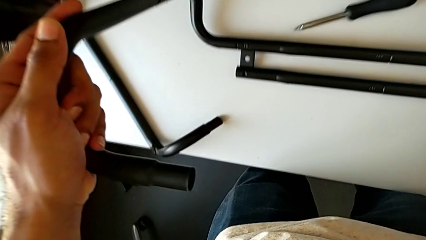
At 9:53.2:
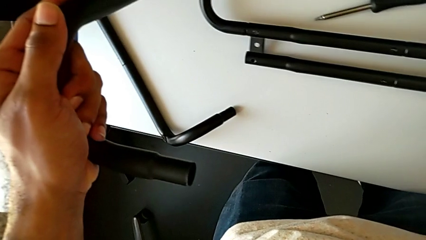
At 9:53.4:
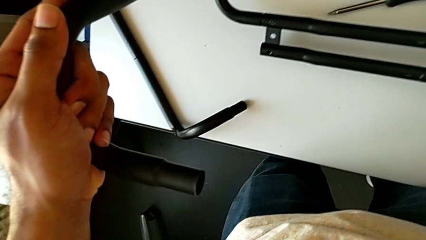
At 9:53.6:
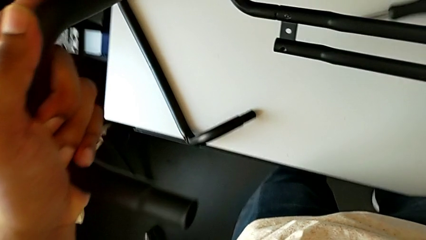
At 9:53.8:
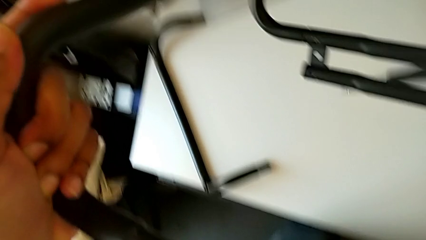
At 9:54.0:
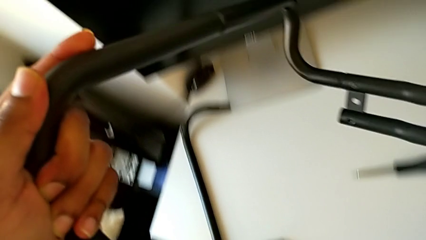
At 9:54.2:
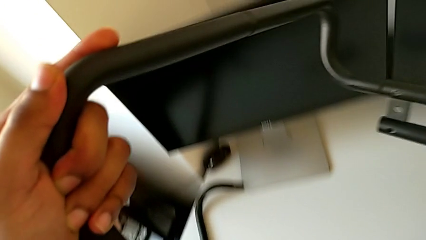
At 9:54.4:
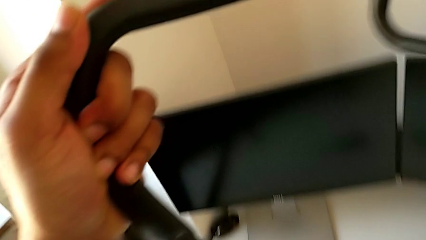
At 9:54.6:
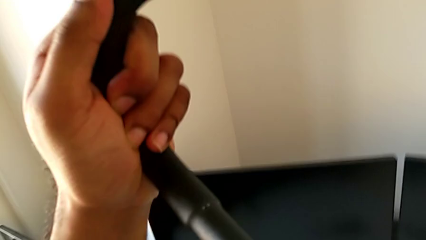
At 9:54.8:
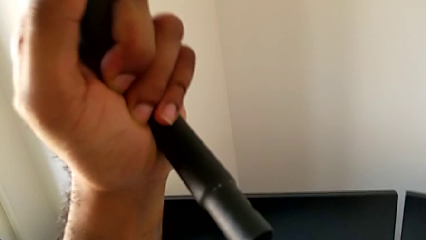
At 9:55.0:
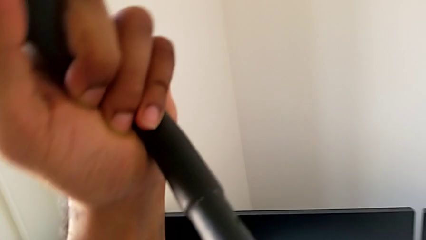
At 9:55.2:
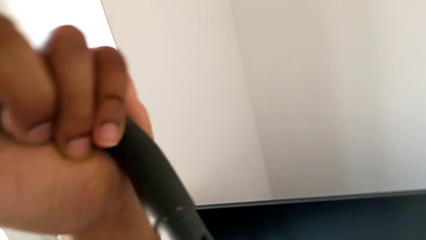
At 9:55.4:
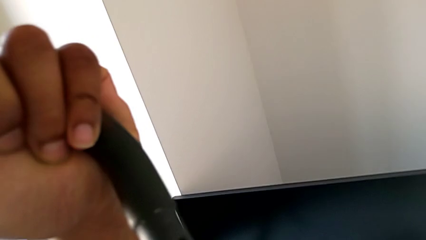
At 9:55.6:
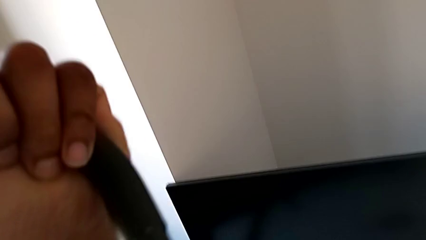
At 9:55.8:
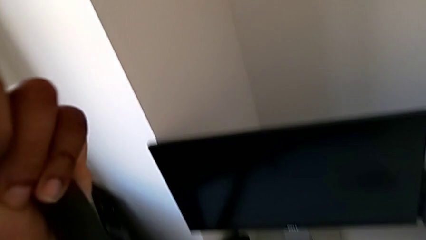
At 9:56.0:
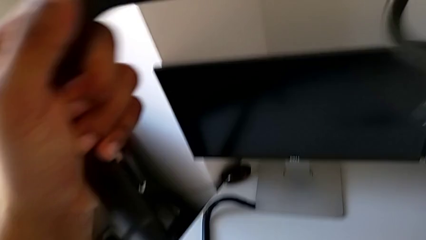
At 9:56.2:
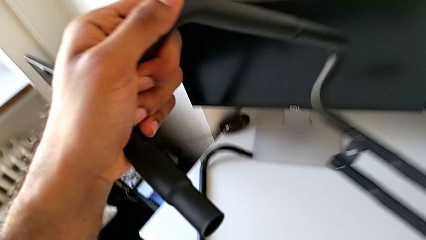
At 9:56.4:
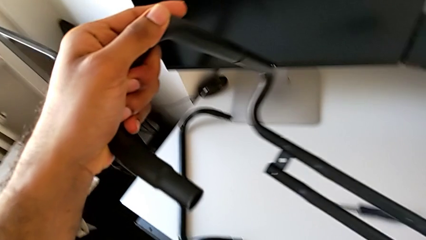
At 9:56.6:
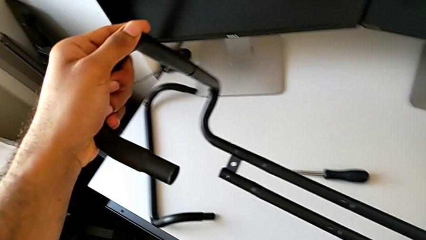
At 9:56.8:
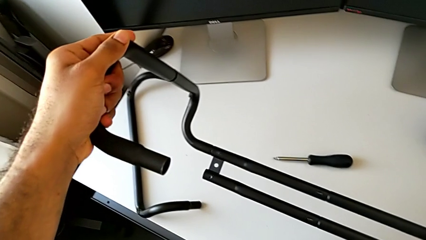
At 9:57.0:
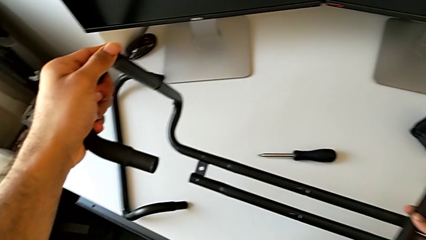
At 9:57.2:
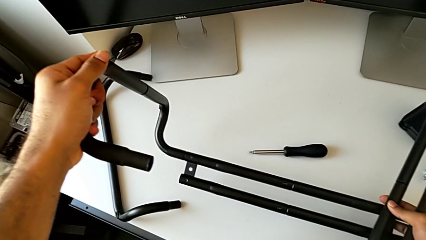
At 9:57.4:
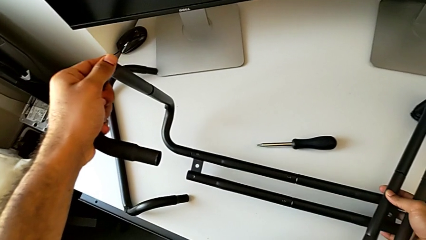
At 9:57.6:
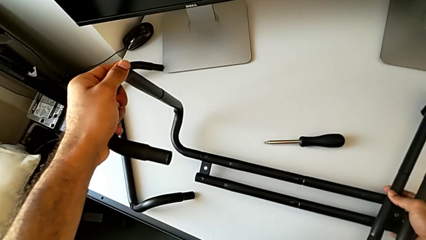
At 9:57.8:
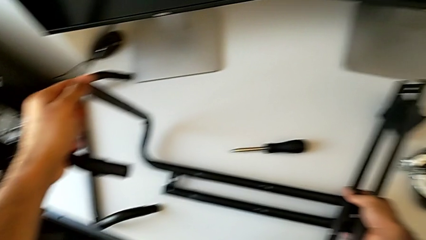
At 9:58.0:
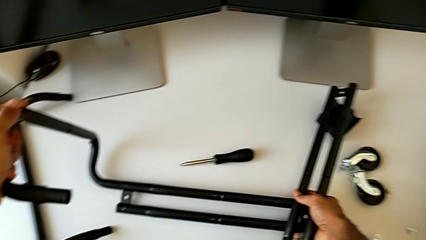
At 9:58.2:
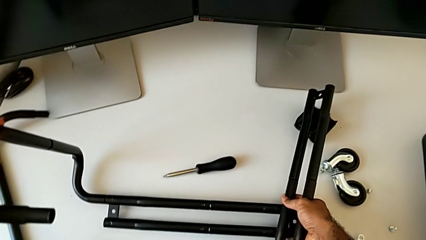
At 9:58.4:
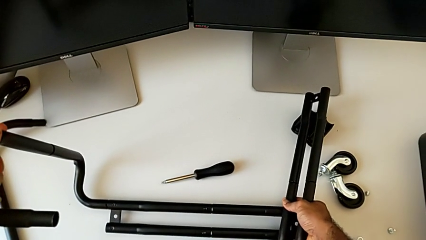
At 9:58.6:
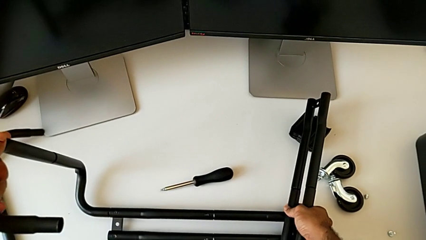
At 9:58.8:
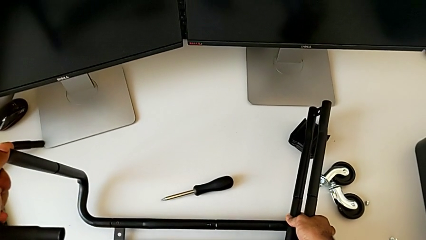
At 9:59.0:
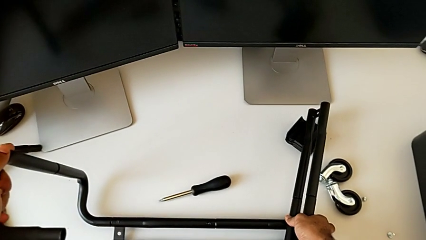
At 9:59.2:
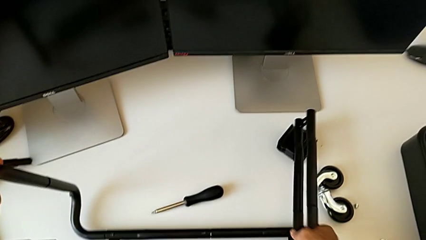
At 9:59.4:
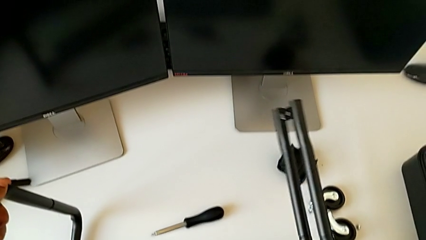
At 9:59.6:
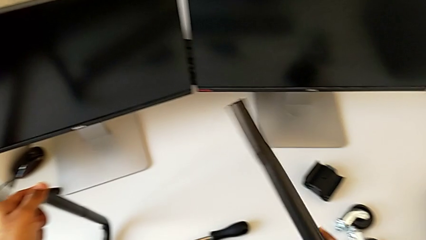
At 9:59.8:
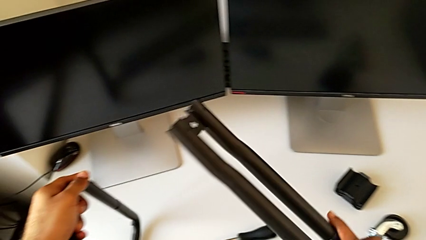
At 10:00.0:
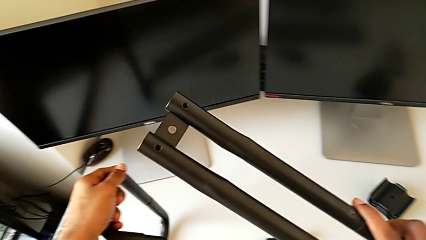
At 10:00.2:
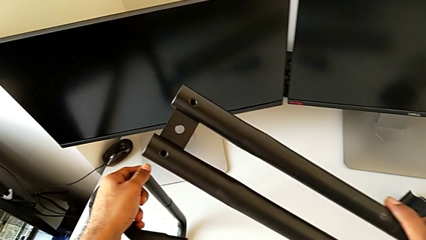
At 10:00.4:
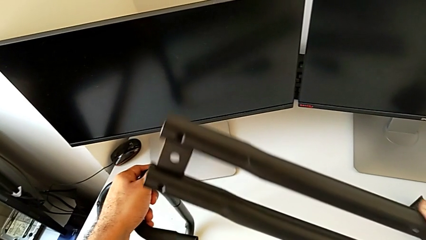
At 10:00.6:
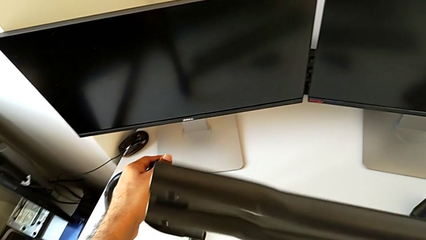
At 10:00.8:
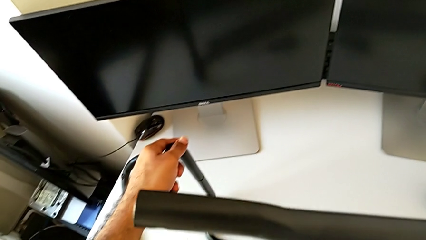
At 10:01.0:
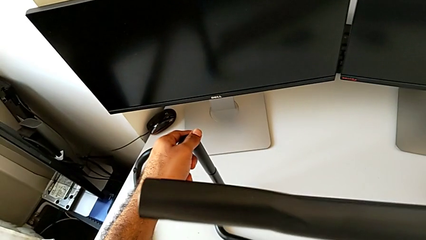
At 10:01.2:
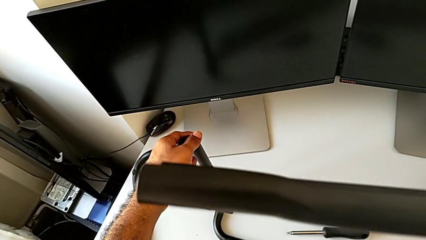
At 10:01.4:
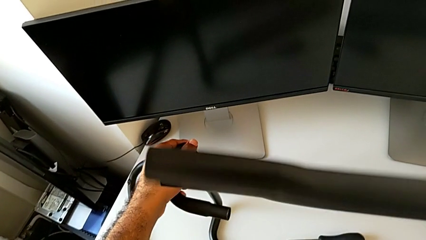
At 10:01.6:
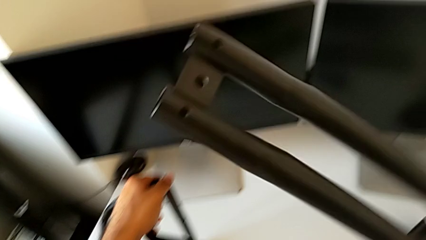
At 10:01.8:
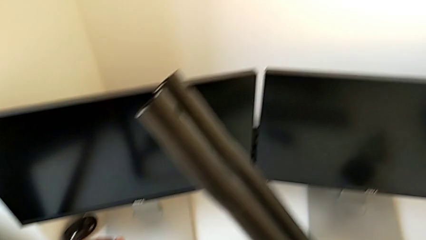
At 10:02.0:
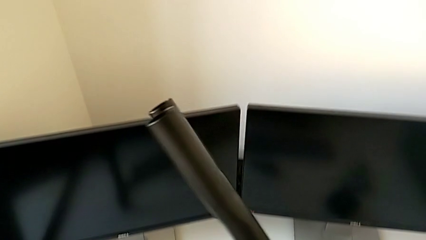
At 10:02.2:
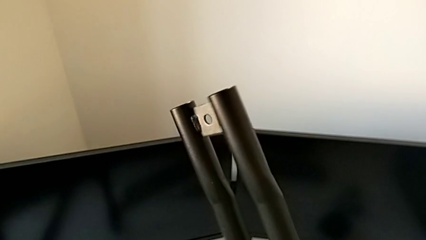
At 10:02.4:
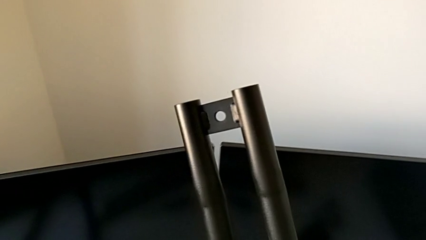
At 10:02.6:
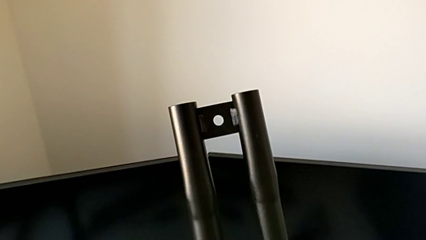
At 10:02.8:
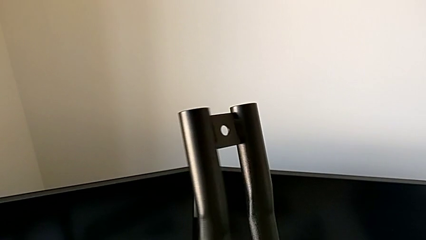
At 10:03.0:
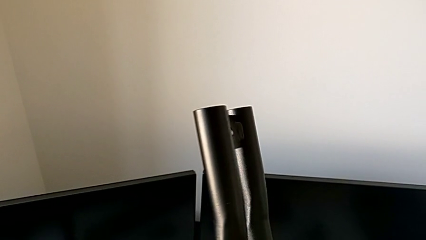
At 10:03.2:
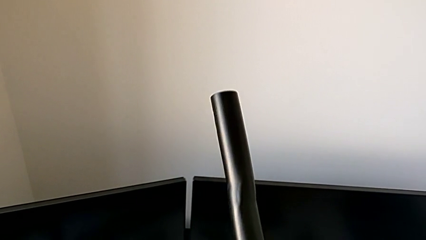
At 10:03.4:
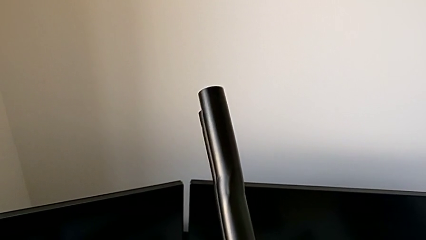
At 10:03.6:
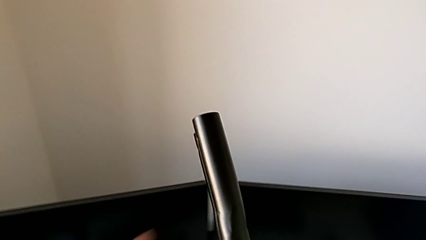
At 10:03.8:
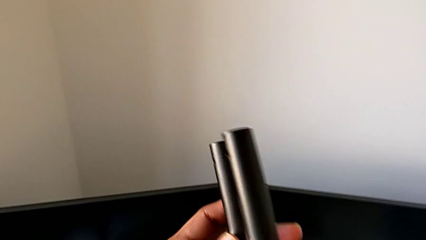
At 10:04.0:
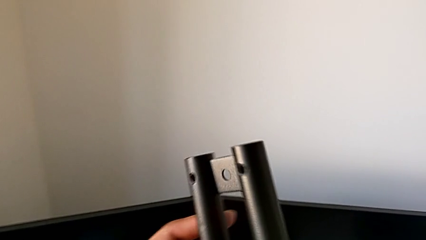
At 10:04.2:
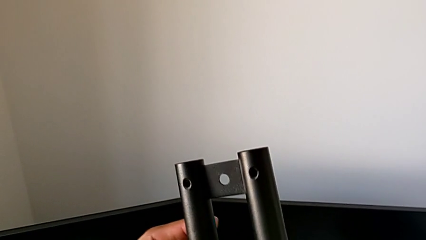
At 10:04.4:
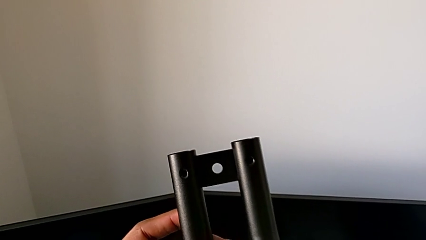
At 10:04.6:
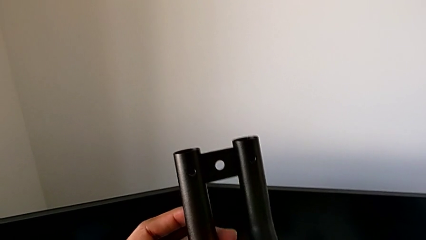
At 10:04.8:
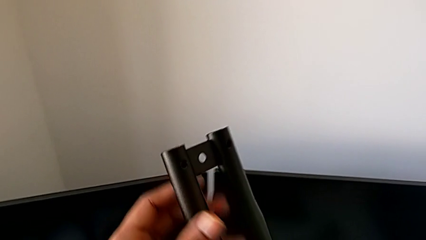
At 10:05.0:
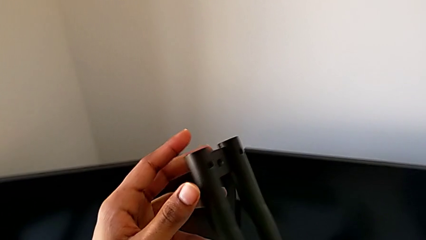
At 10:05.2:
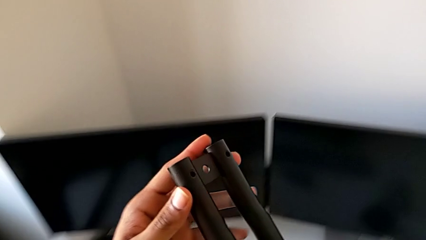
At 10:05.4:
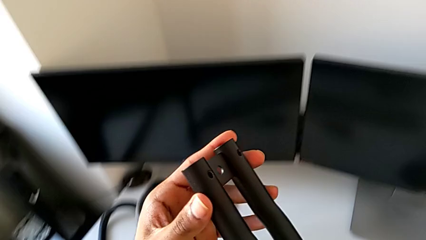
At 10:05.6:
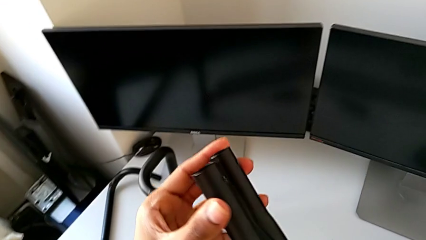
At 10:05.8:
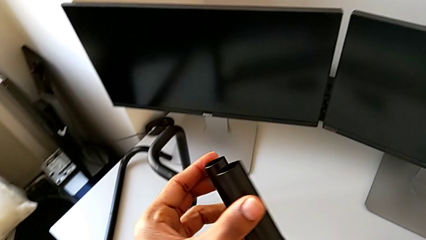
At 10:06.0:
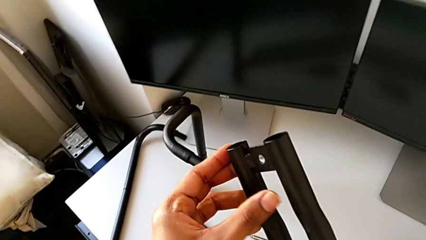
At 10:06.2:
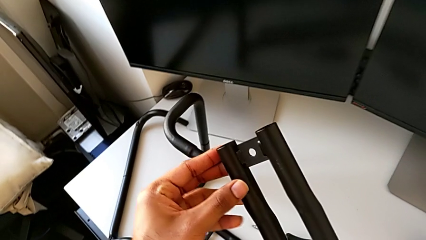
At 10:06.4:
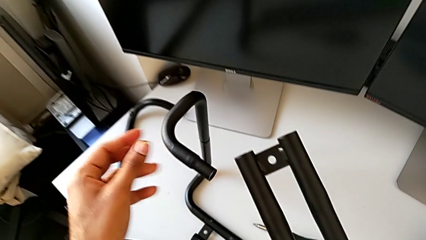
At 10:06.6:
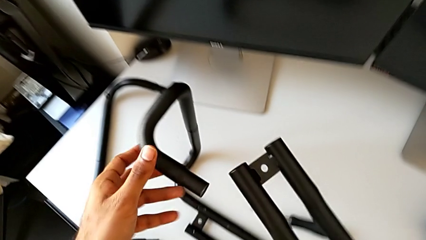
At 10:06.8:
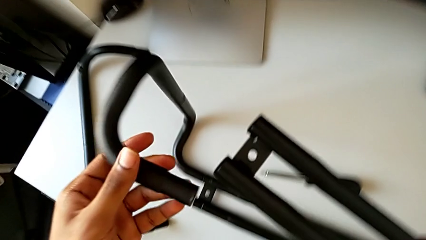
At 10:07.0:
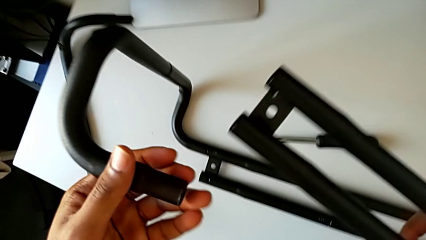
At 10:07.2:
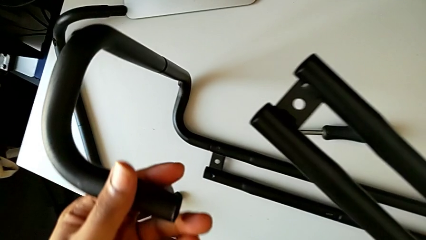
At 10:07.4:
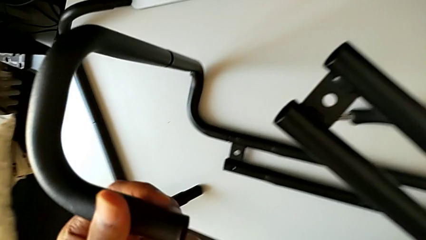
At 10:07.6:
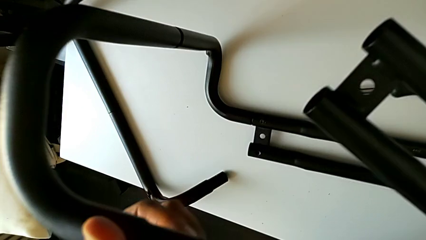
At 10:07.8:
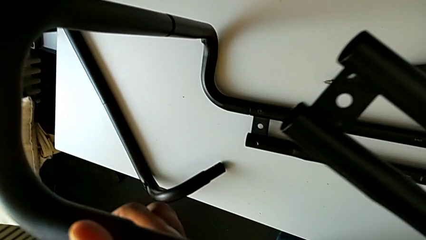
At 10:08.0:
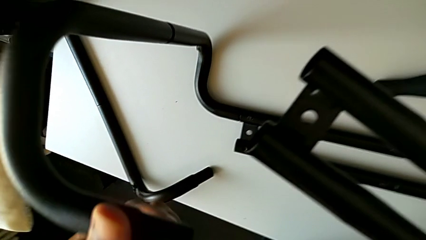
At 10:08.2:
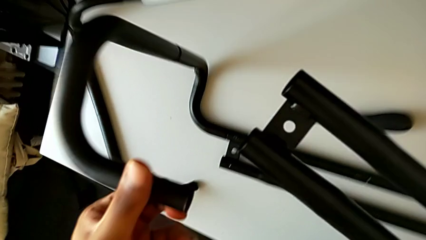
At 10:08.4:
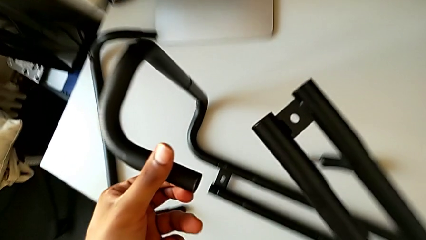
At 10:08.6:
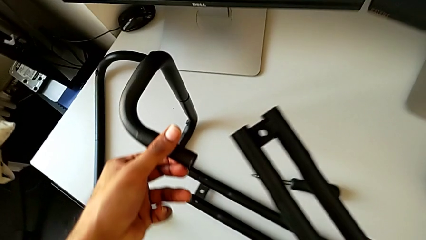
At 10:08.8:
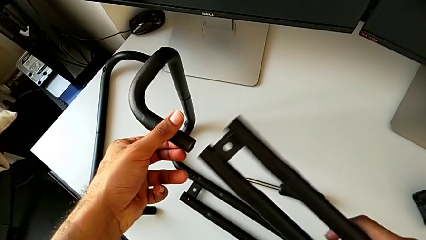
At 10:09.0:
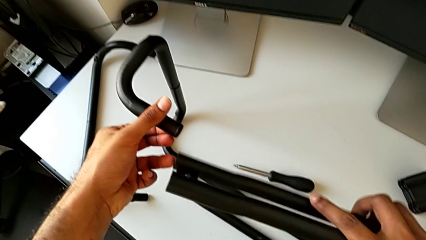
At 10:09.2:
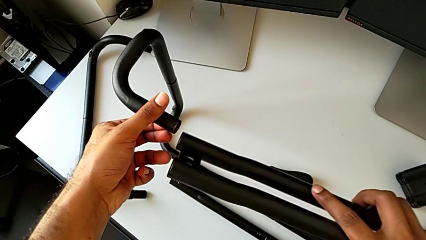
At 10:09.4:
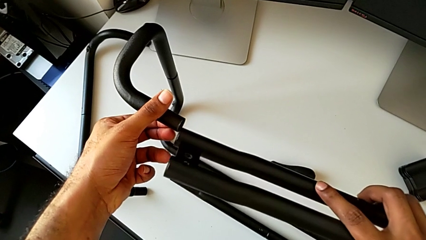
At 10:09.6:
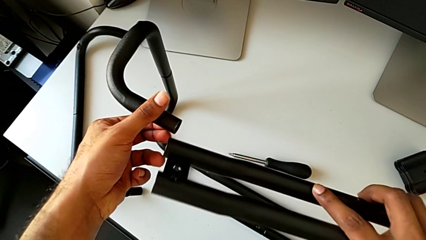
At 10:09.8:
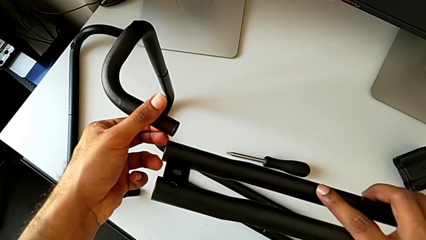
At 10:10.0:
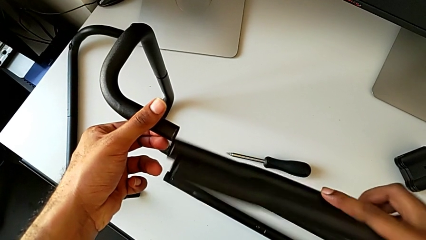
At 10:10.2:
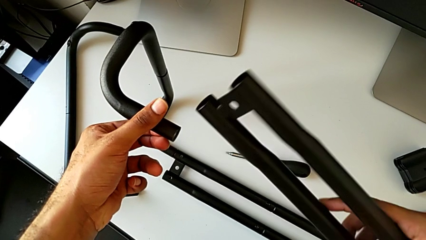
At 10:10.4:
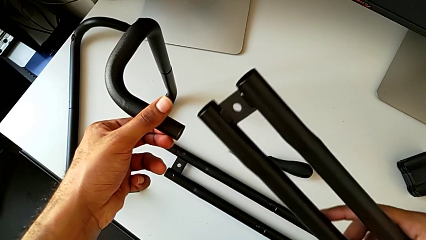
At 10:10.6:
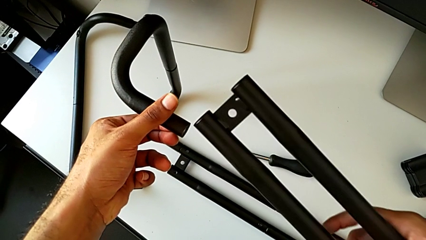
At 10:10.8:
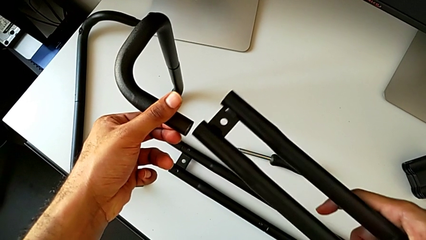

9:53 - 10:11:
The camera wearer is assembling the base frame with the side bars. They inspect the leg, place it, grab it, lift it, rotate it and approach it.
